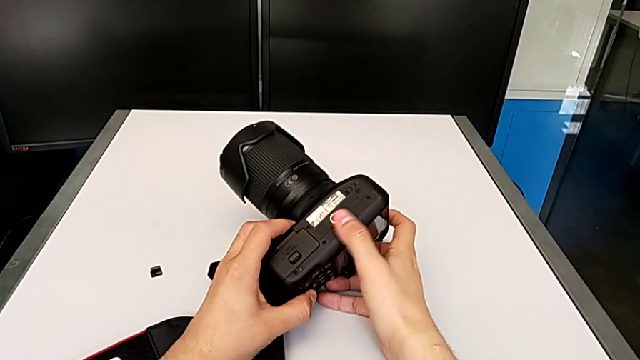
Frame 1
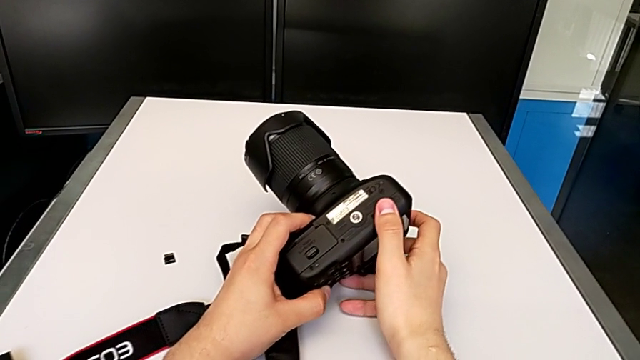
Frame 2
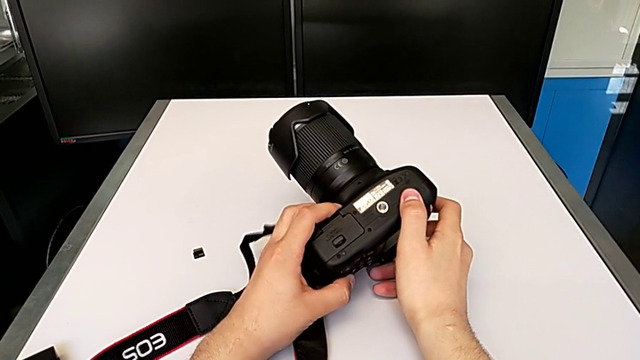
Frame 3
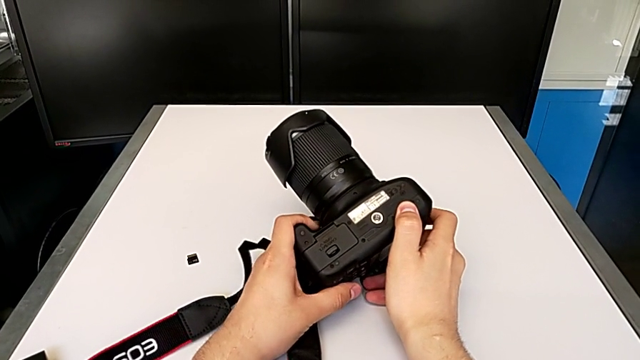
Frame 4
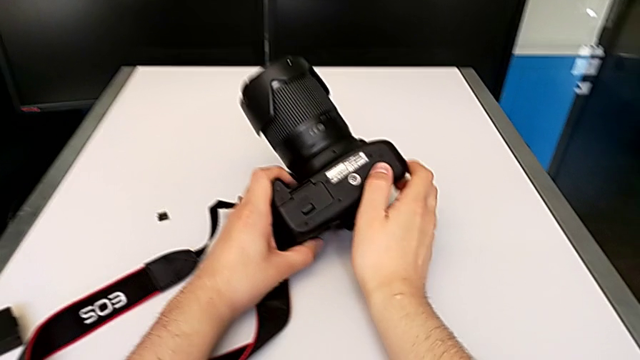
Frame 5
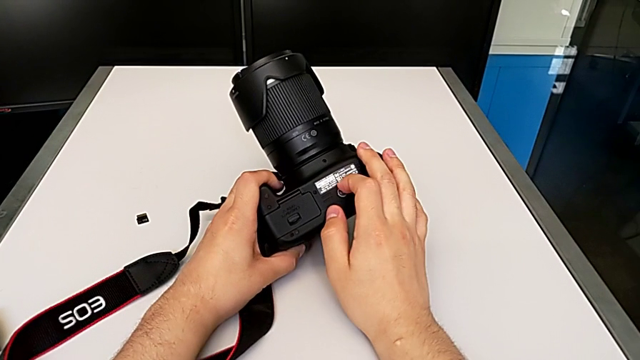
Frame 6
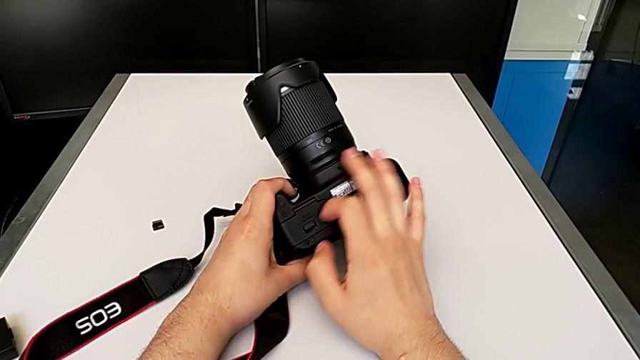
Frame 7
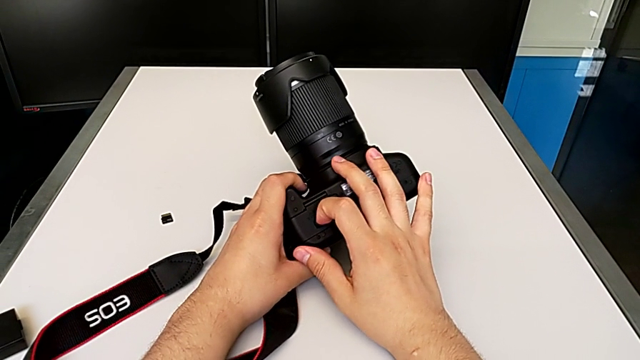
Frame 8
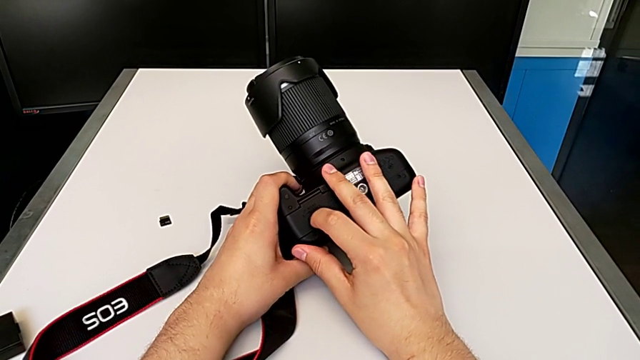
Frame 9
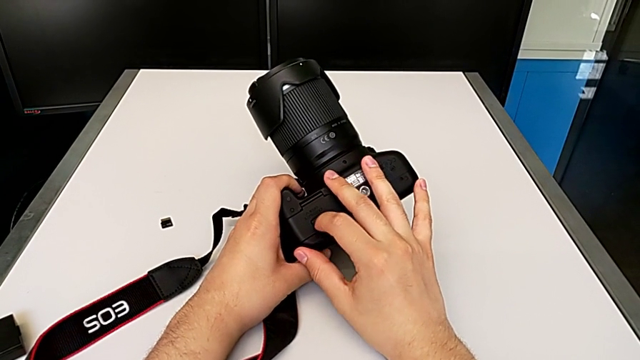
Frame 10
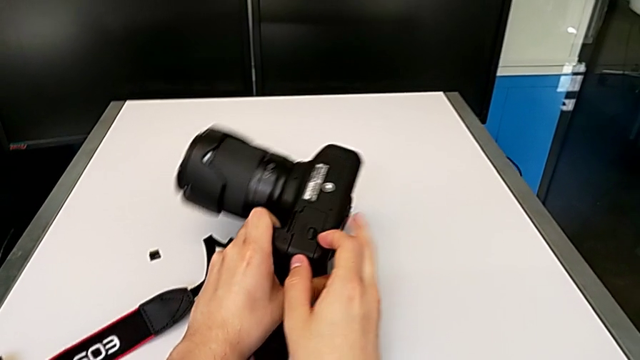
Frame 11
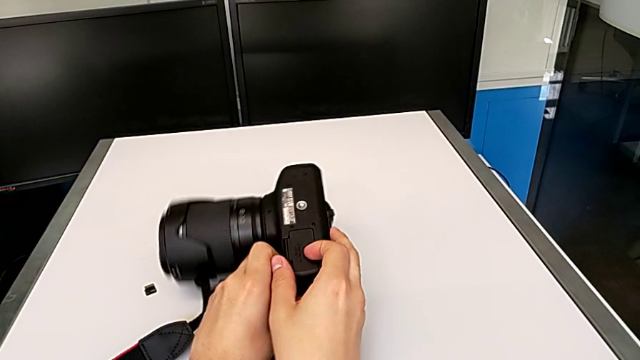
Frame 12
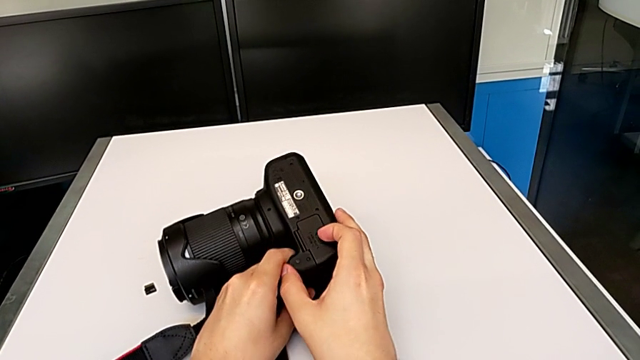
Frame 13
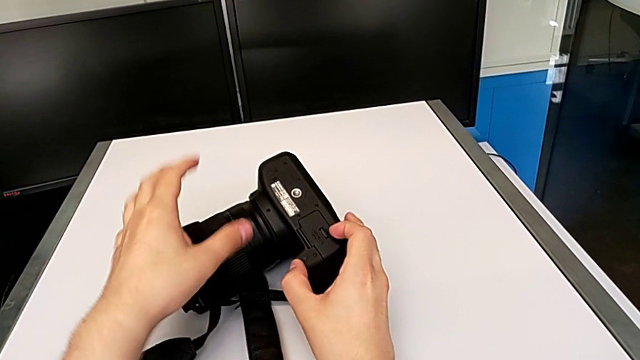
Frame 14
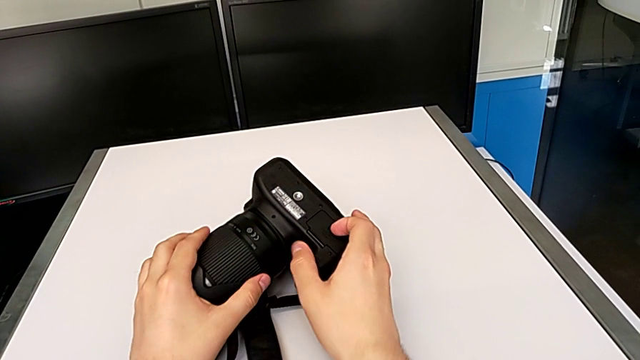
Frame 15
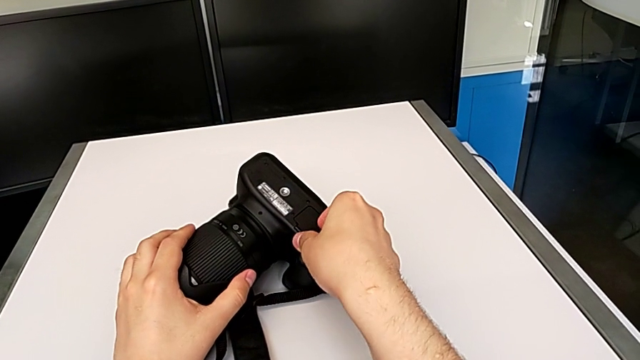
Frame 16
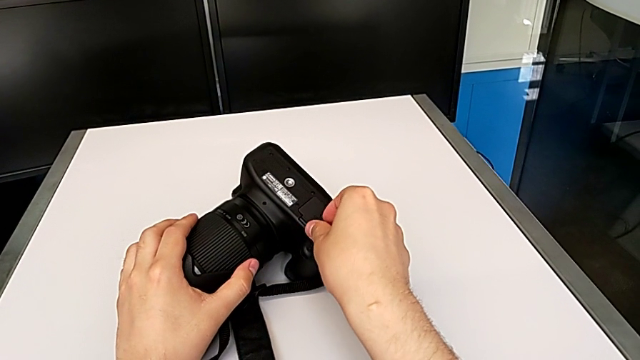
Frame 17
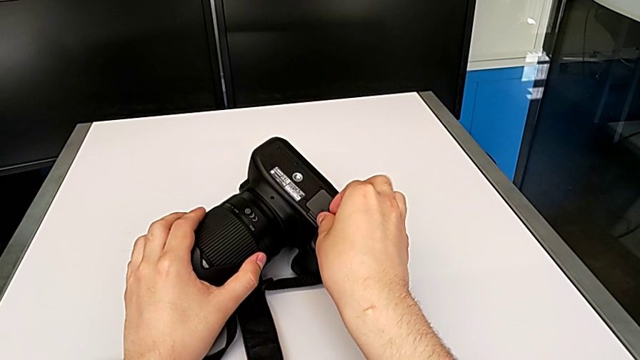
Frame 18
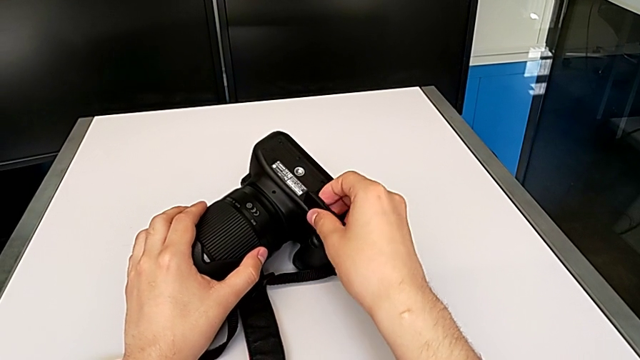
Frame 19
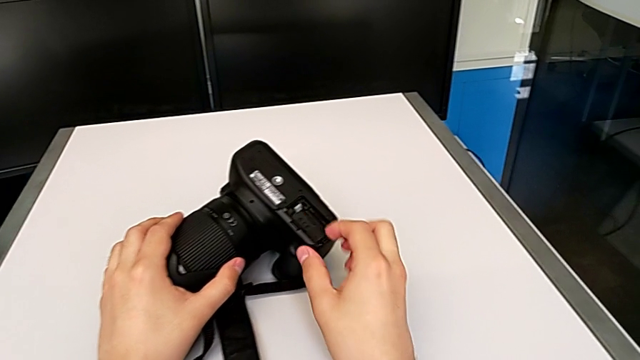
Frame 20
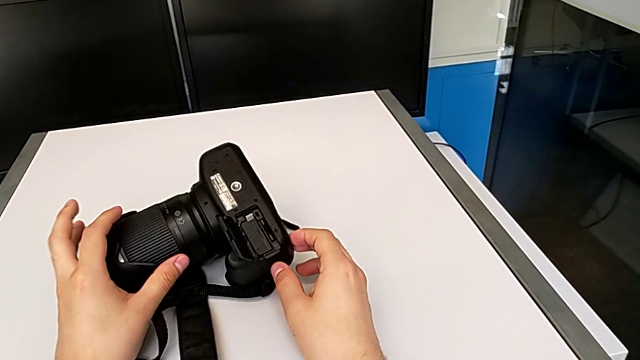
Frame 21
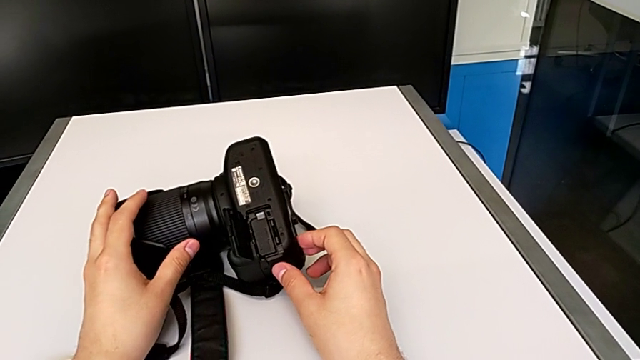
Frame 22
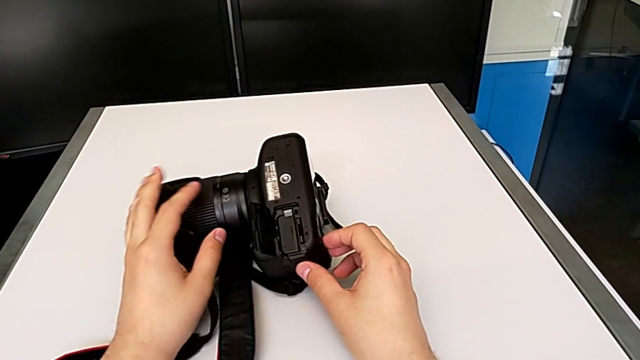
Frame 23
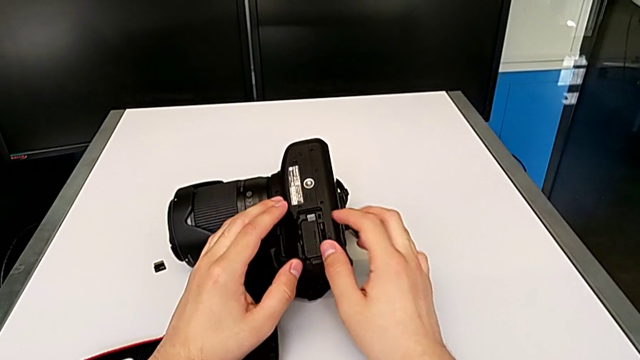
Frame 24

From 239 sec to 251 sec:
The camera wearer is exchanging the battery of their DSLR camera. They inspect the bottom DSLR, grab the battery door, open it and inspect the battery.

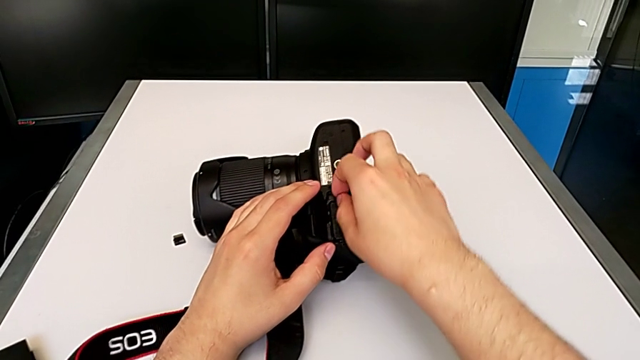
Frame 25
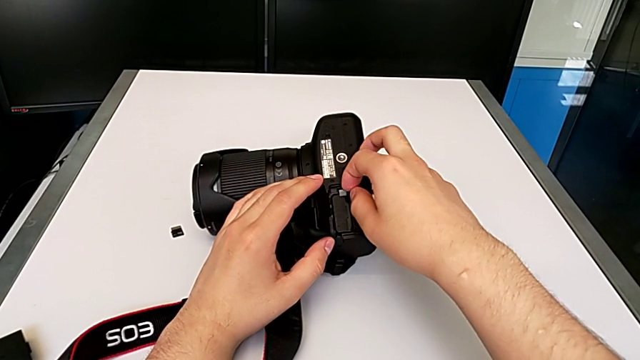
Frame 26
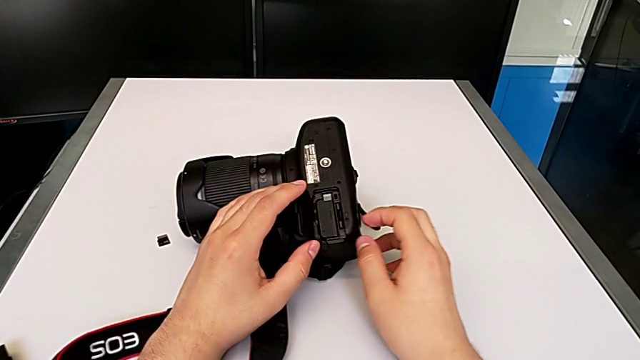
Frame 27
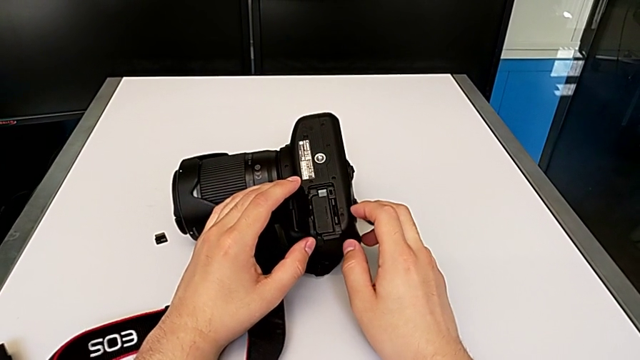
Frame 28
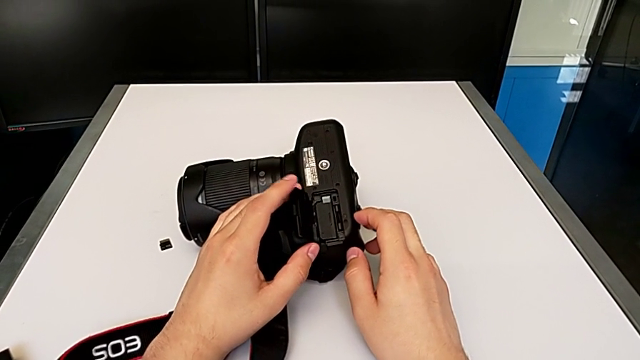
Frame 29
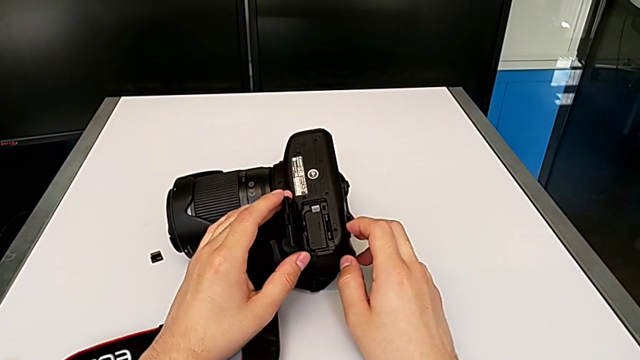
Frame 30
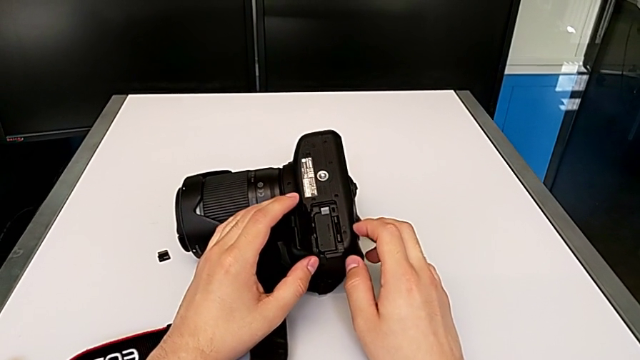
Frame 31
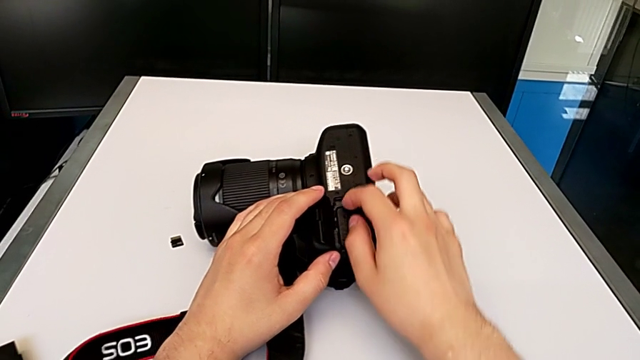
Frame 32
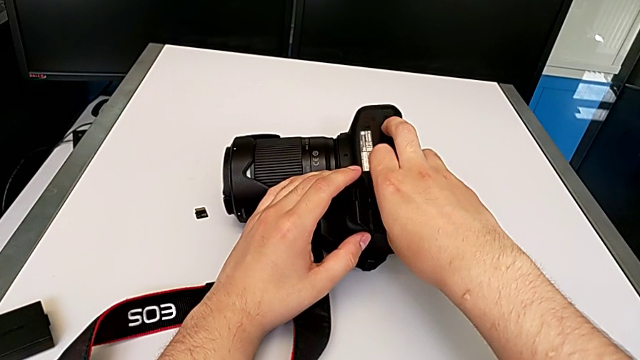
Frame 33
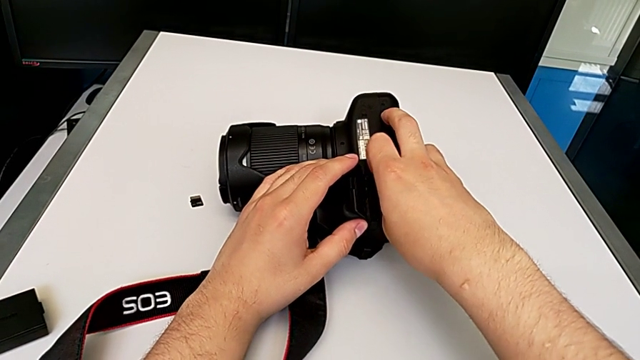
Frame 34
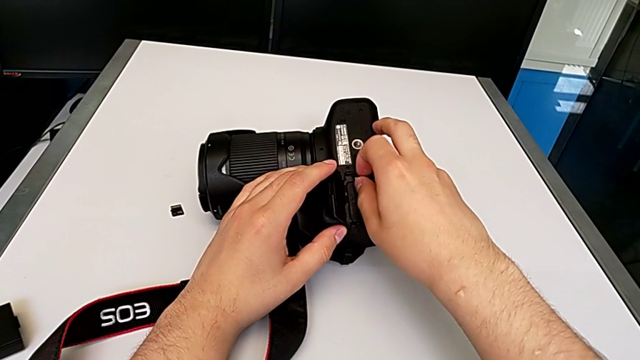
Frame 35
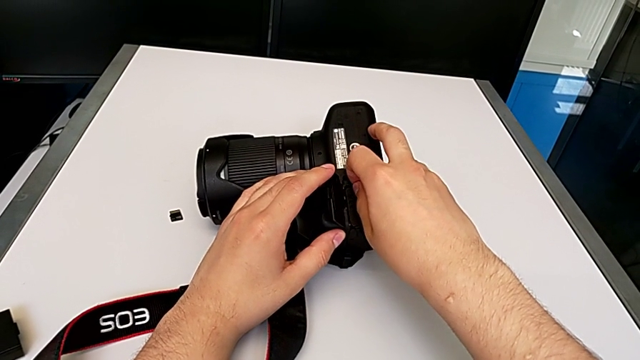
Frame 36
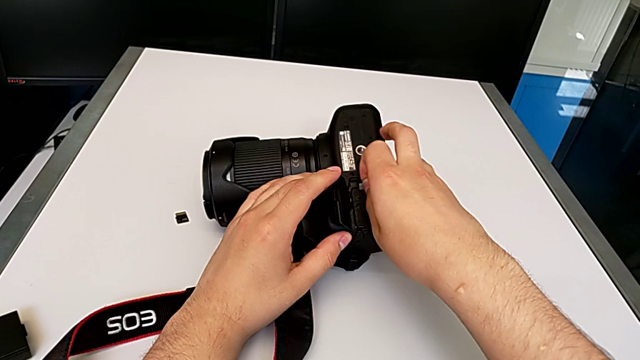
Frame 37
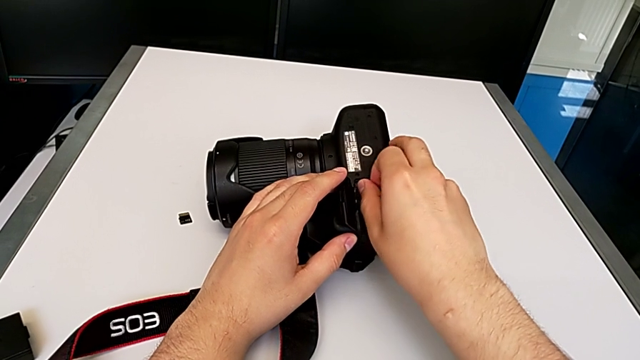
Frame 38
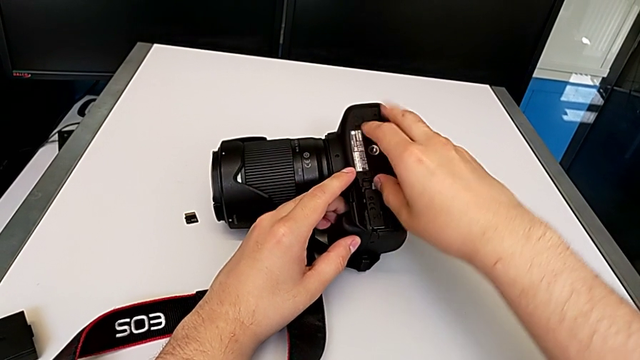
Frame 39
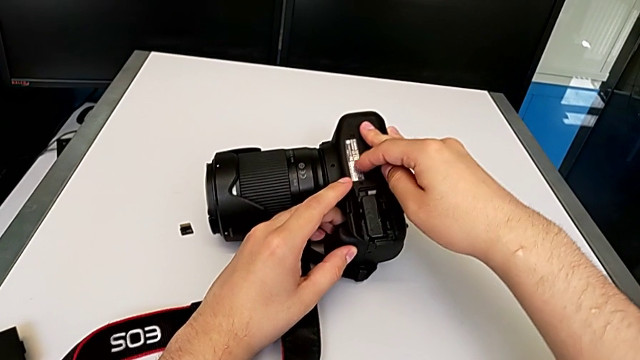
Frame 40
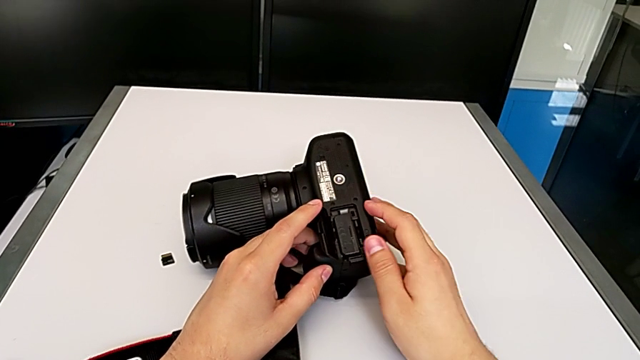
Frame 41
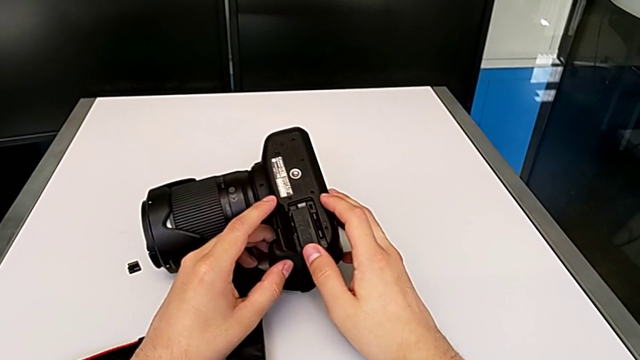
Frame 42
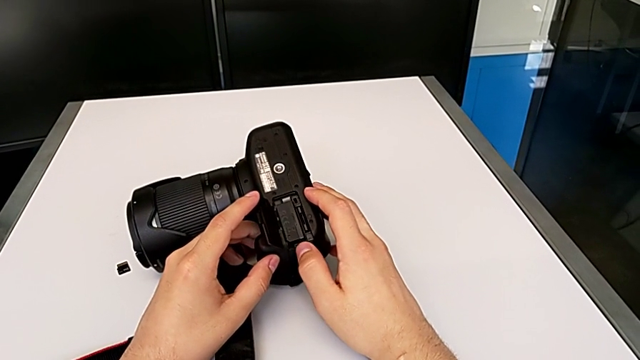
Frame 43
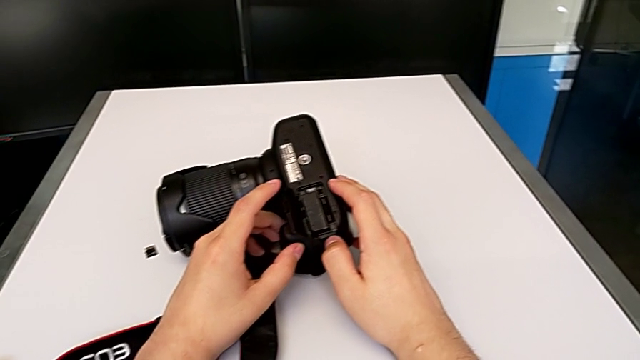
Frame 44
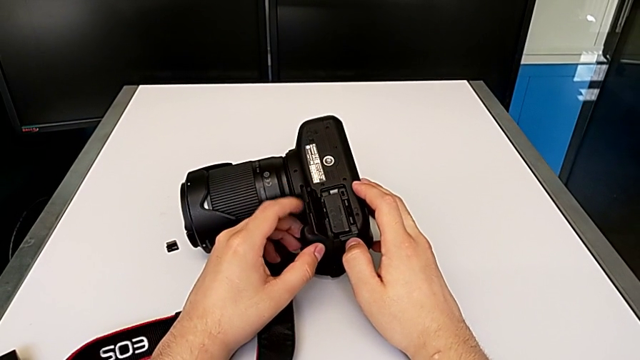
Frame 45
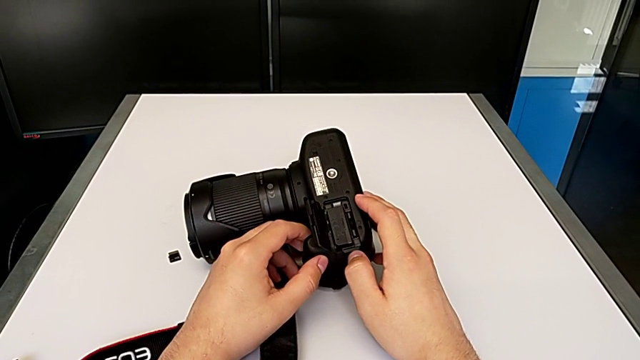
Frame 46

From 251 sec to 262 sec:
The camera wearer is exchanging the battery of their DSLR camera. They pull the battery lock, push it and press it.
